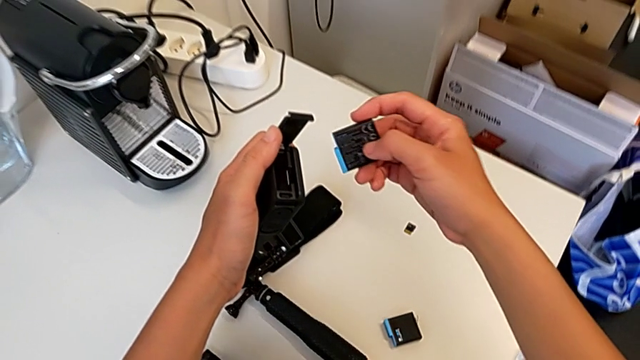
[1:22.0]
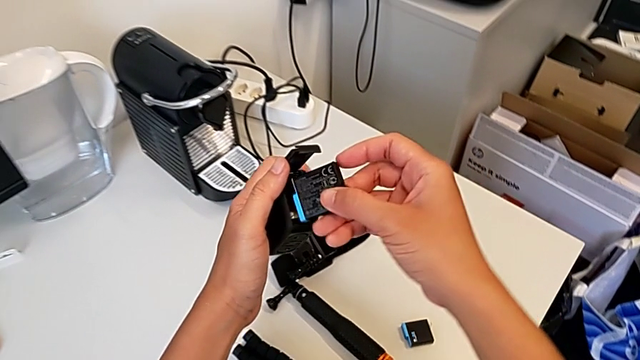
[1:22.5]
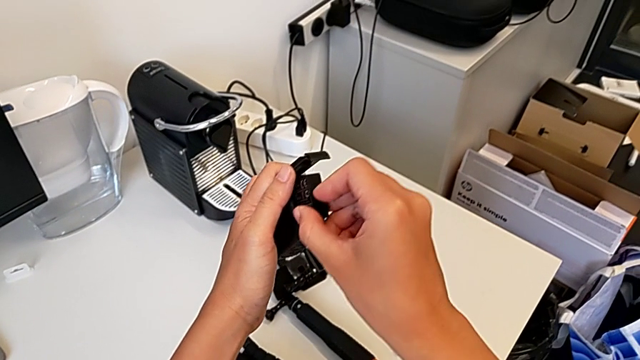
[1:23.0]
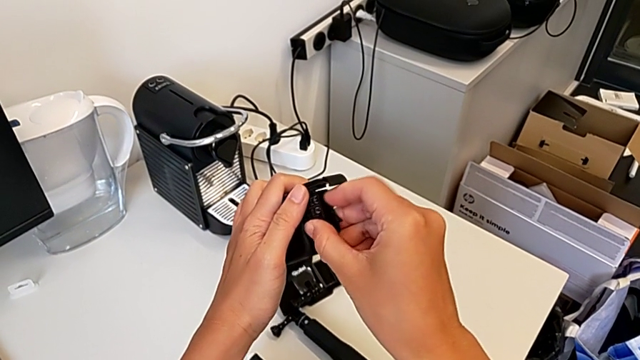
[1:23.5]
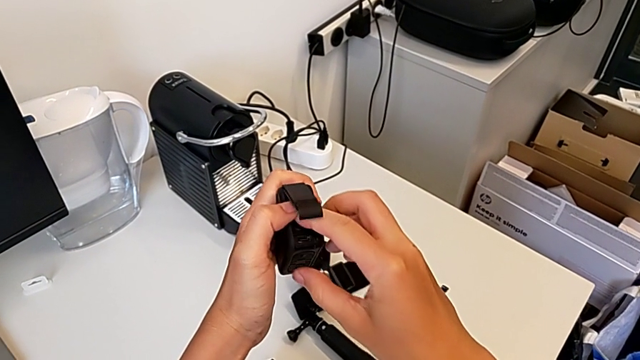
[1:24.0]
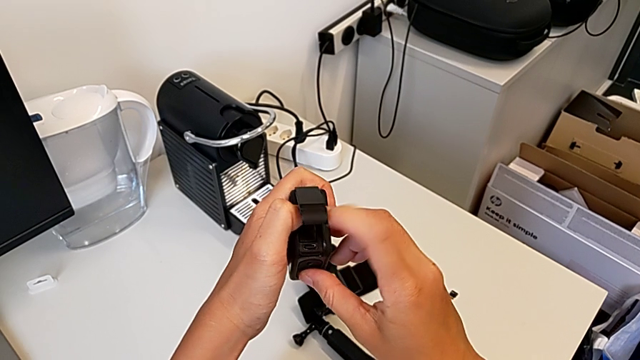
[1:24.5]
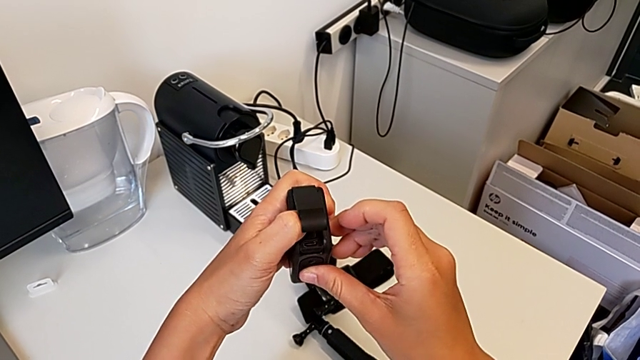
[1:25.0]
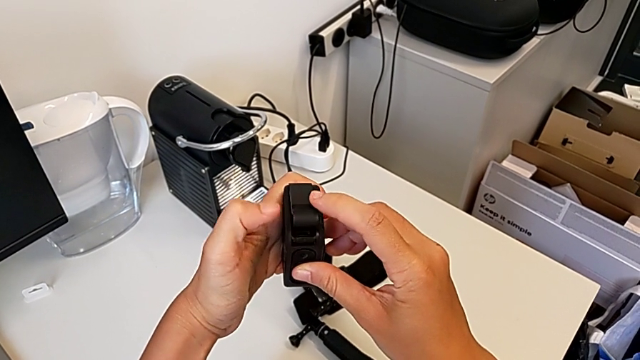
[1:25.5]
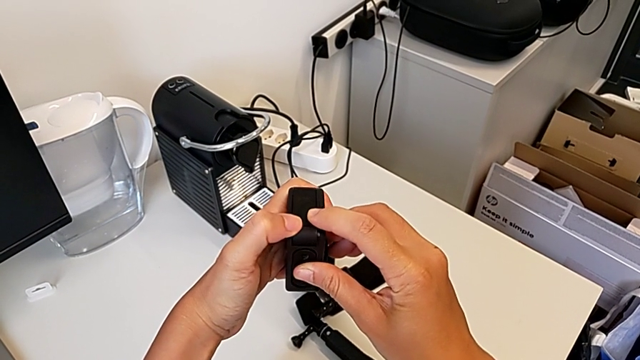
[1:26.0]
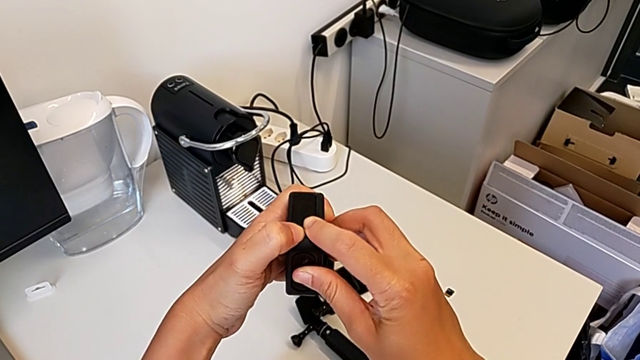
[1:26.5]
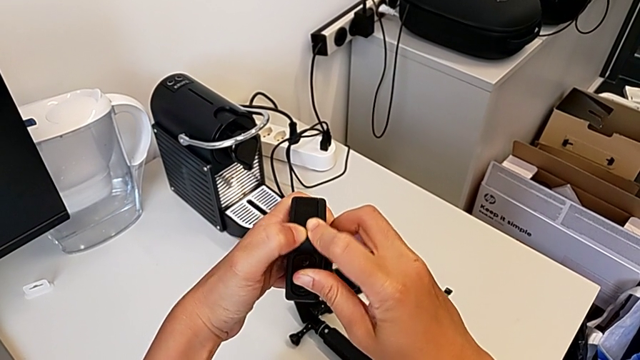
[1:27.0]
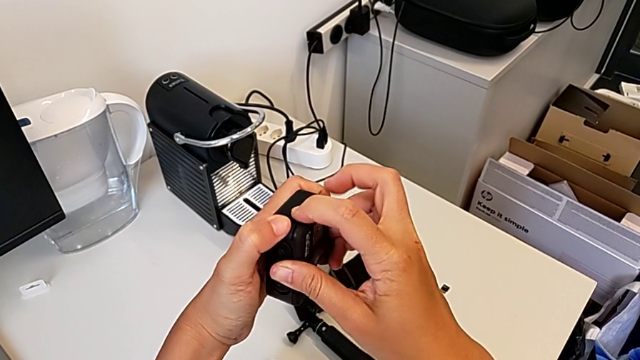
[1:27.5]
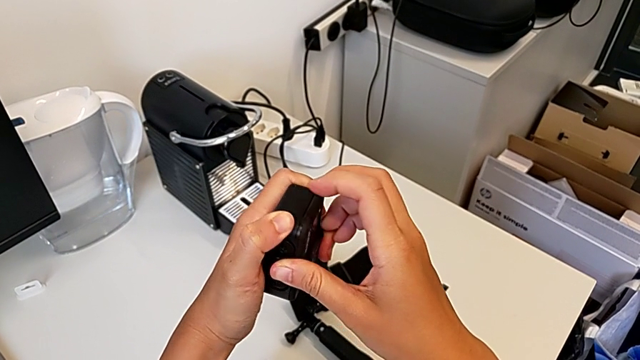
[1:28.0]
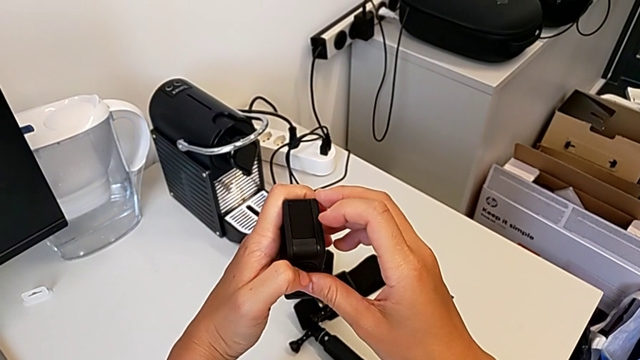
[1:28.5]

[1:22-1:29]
The camera wearer is inserting a battery. They insert the new battery and close the battery door.

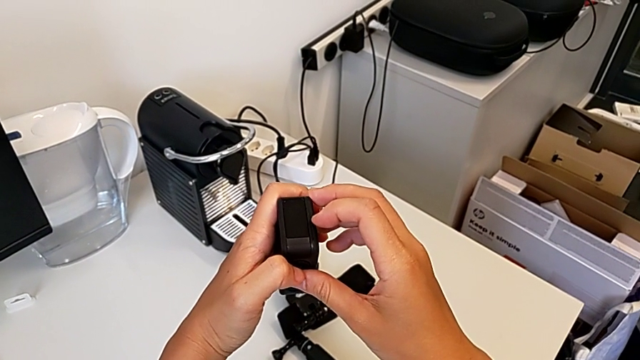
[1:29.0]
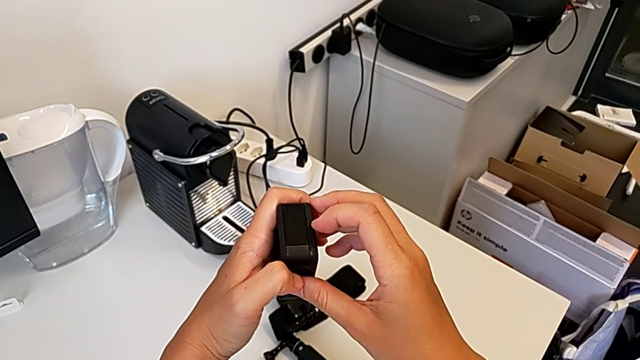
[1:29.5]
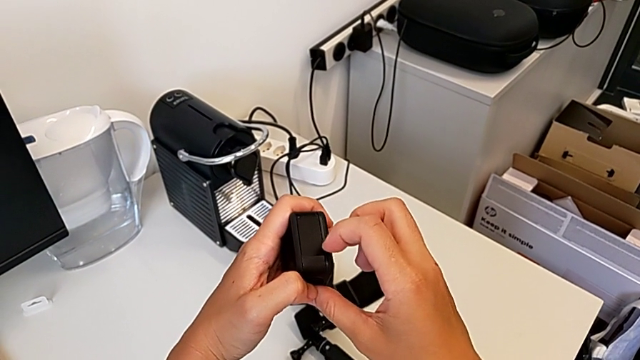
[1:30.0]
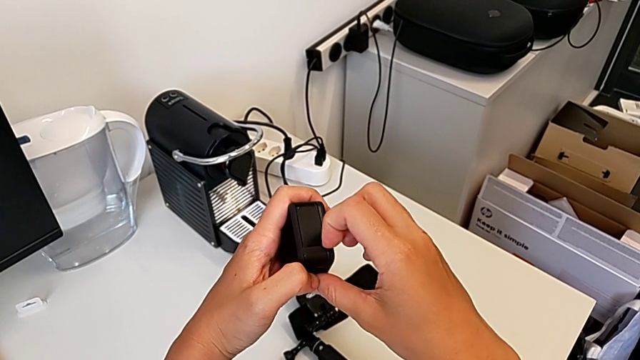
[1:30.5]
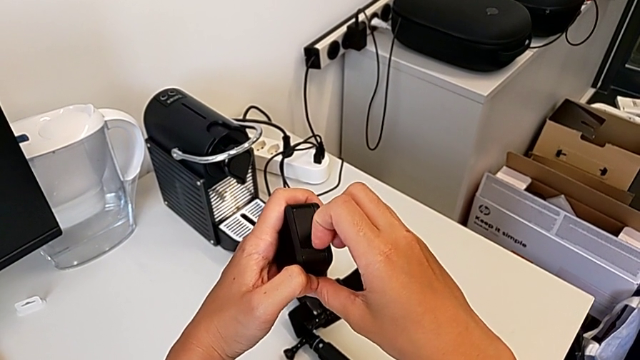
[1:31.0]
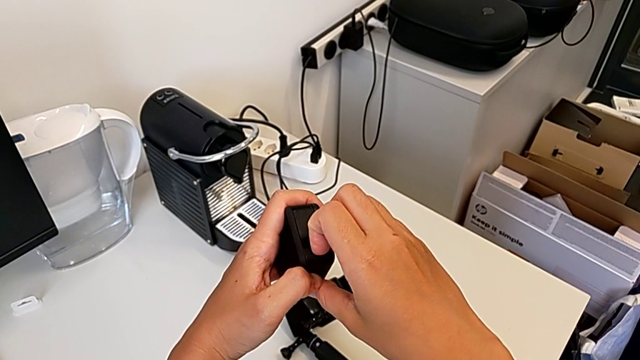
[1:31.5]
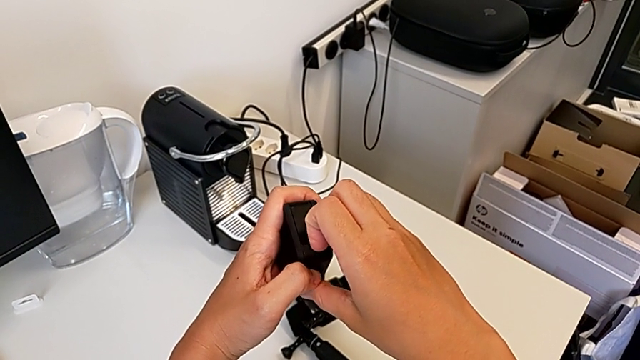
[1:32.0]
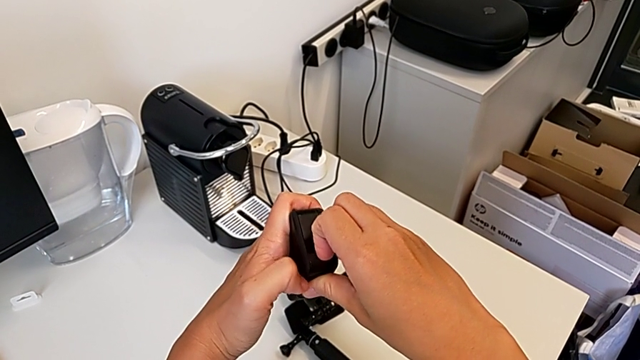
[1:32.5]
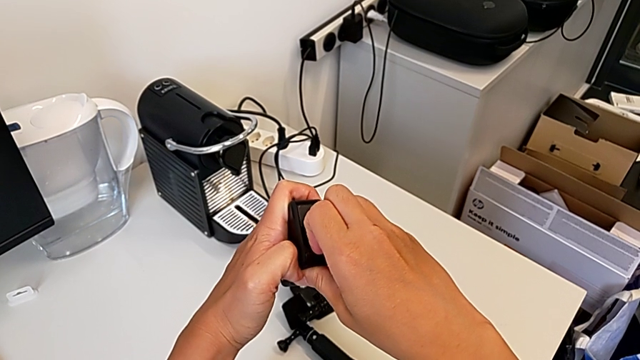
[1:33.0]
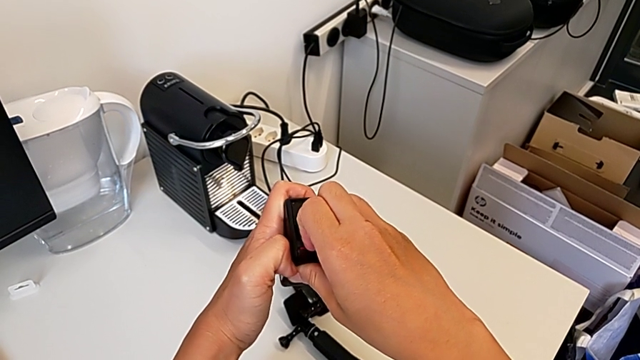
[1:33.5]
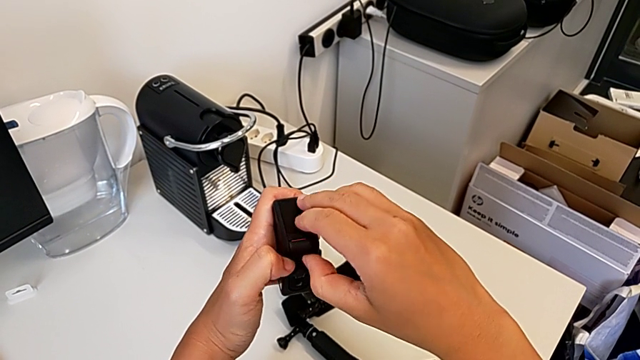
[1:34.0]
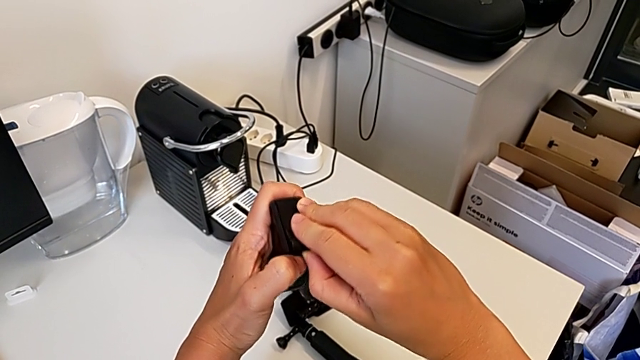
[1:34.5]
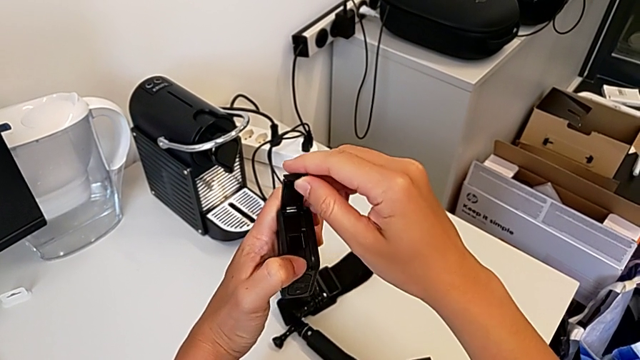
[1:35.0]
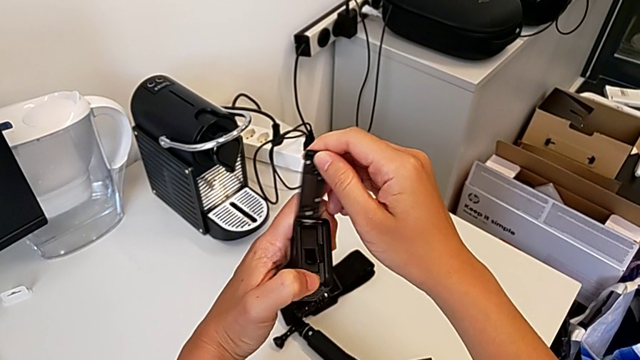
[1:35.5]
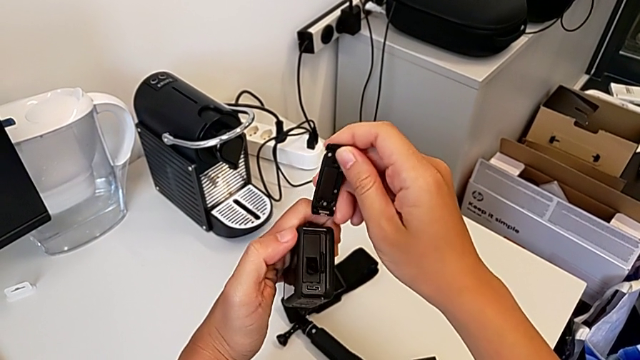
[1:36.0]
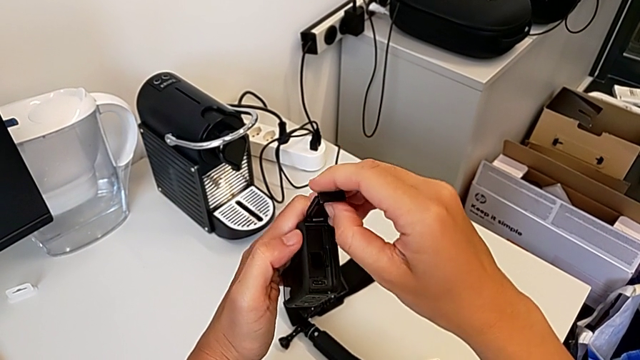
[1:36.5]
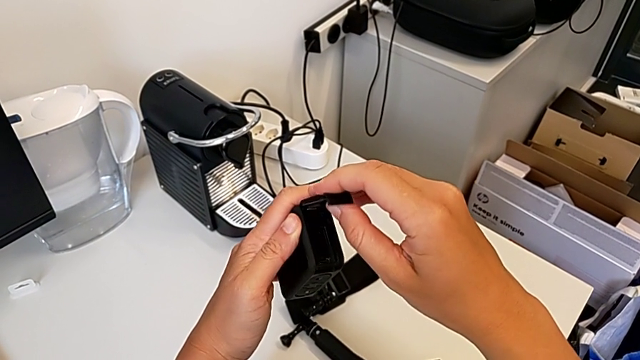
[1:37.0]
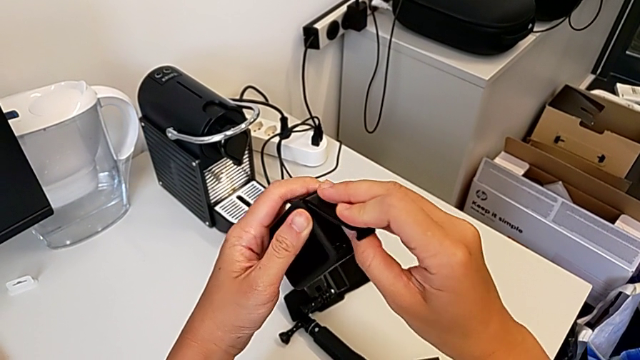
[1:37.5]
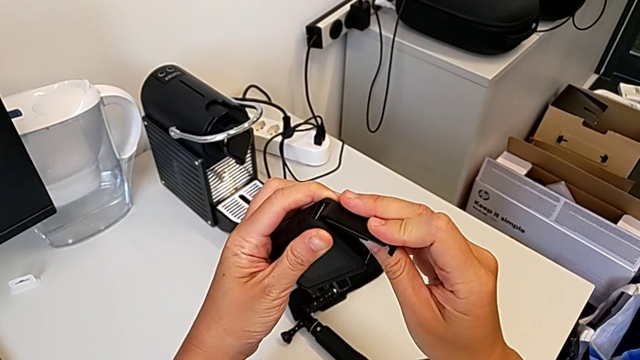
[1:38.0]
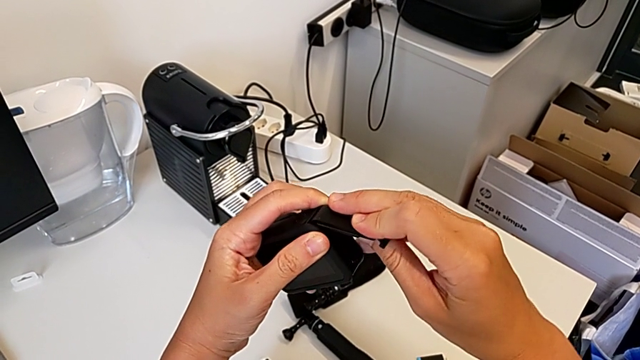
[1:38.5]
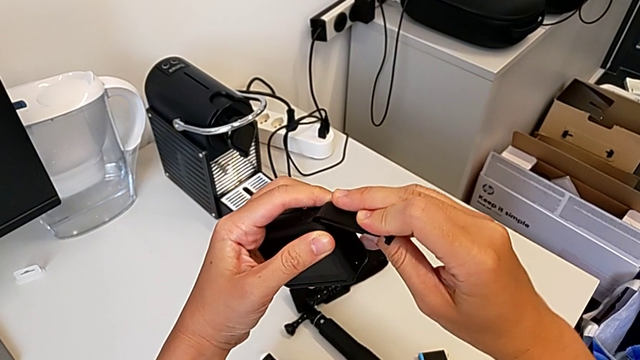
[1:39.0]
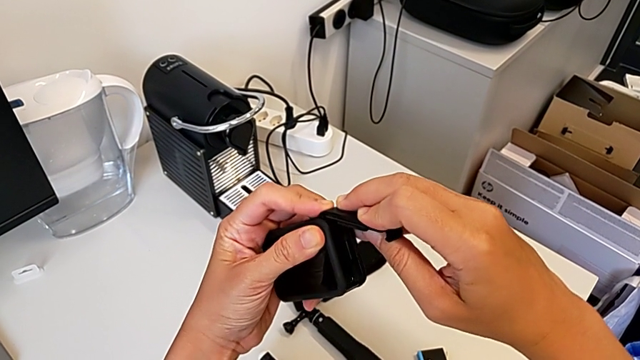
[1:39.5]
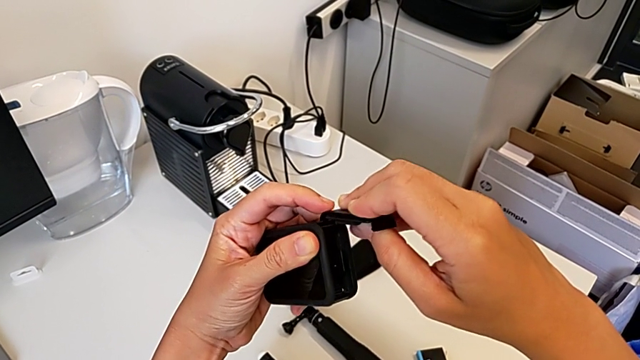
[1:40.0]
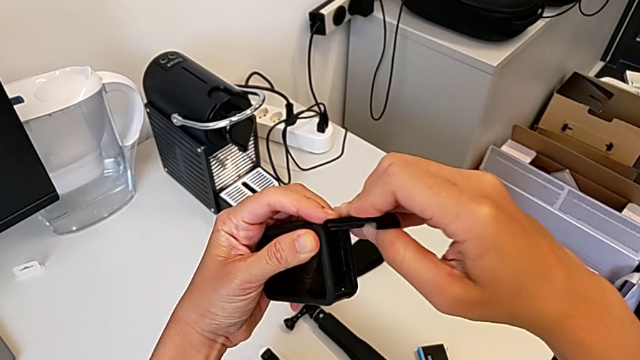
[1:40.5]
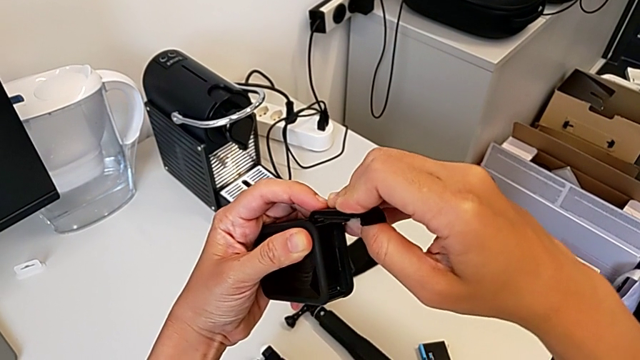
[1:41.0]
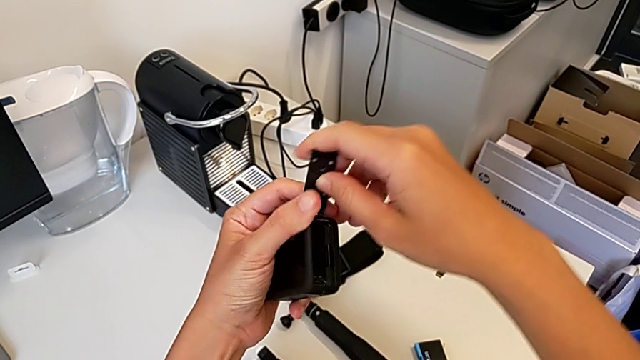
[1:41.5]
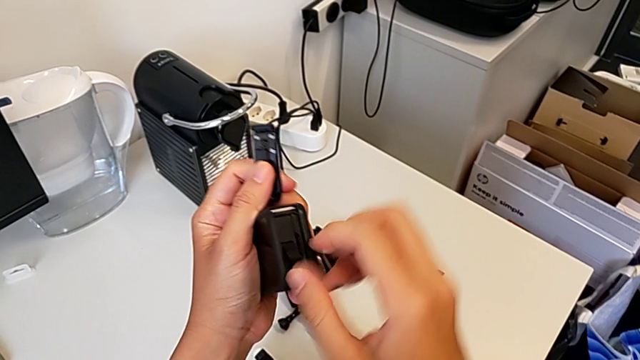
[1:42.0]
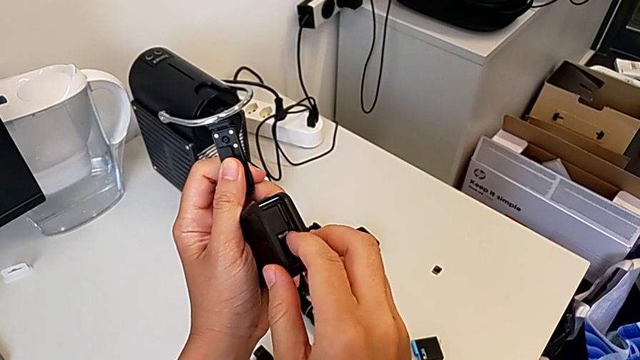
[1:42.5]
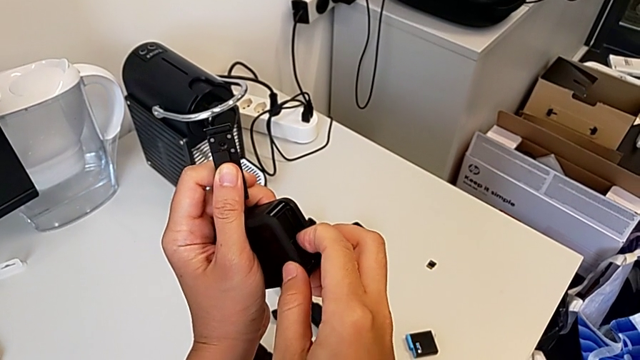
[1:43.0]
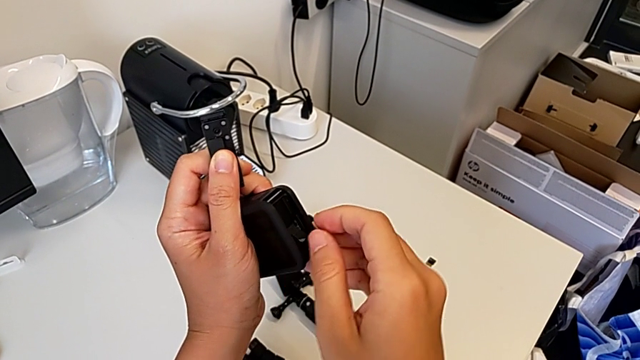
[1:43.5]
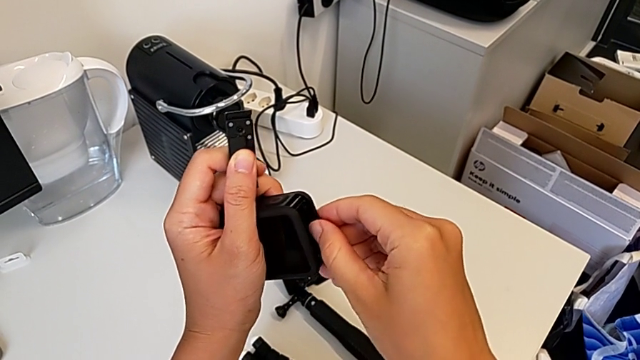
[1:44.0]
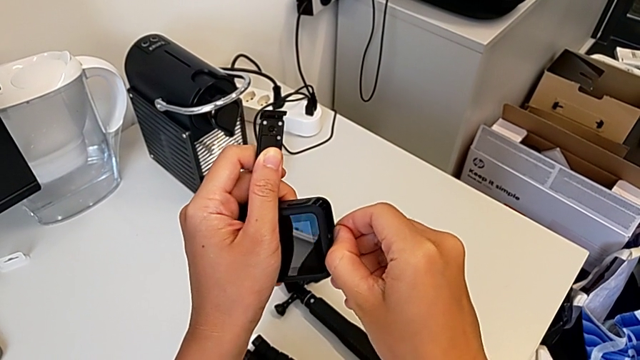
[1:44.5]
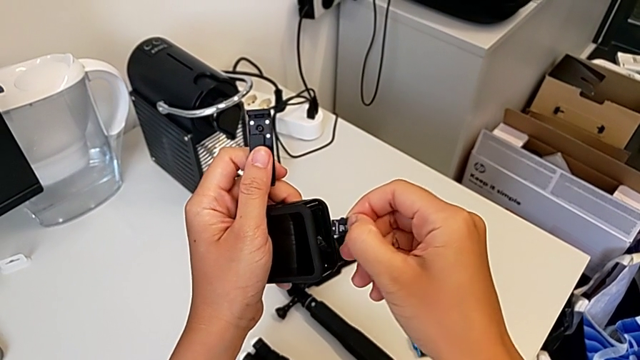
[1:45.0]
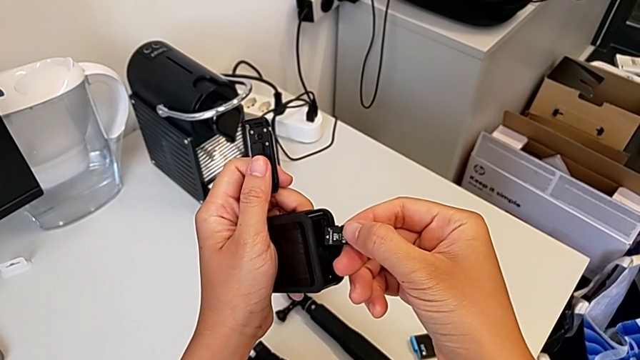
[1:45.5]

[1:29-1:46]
The camera wearer is removing the SD card. They pull the battery door, open the battery door, insert the battery door, push the SD card and withdraw the SD card.
